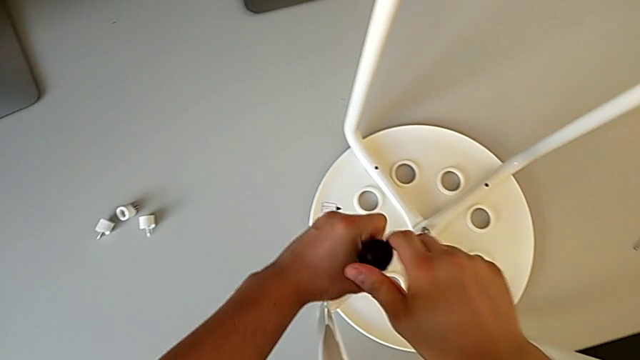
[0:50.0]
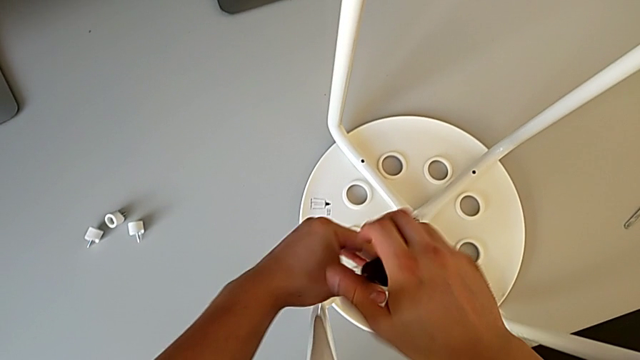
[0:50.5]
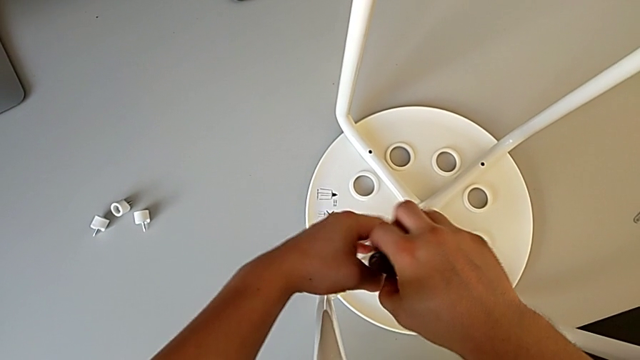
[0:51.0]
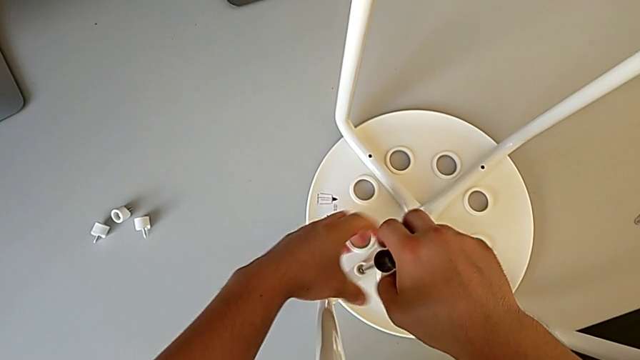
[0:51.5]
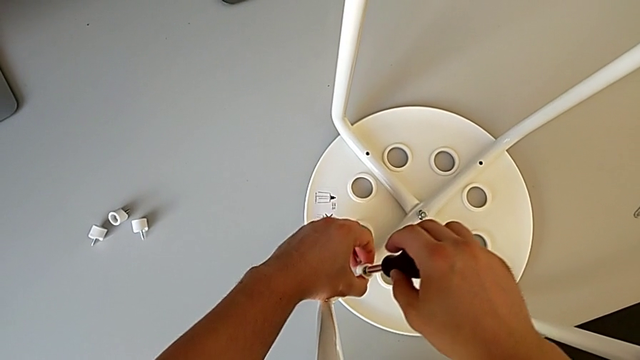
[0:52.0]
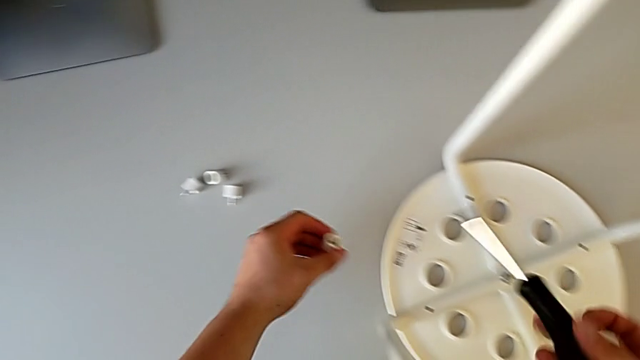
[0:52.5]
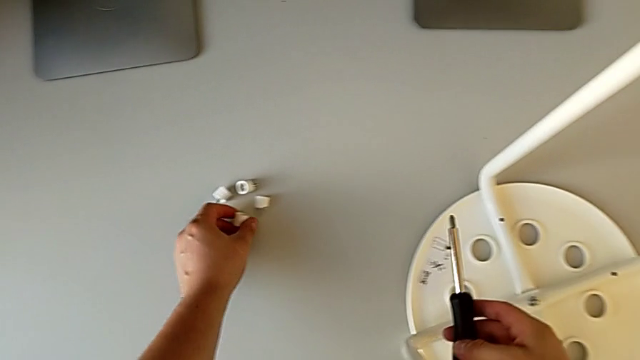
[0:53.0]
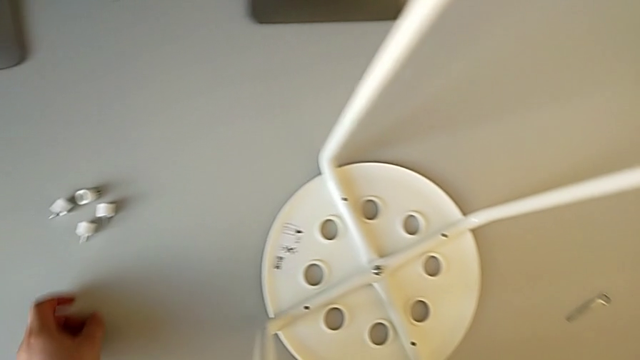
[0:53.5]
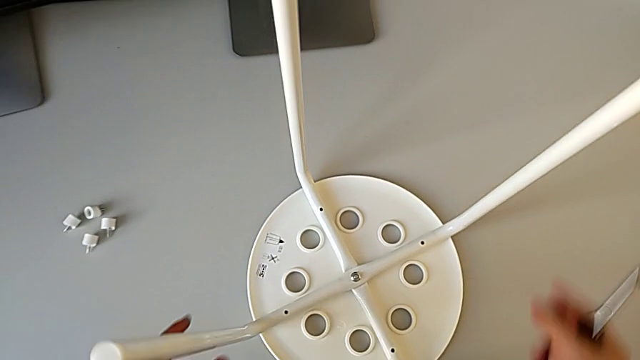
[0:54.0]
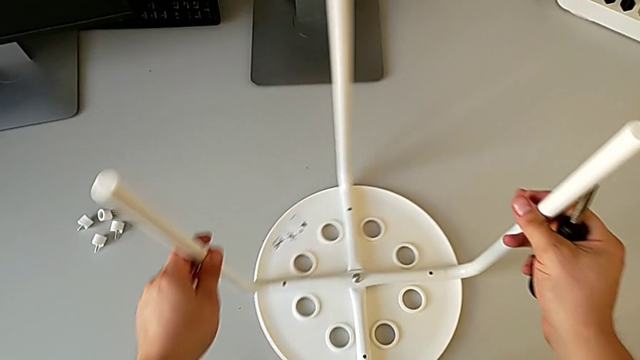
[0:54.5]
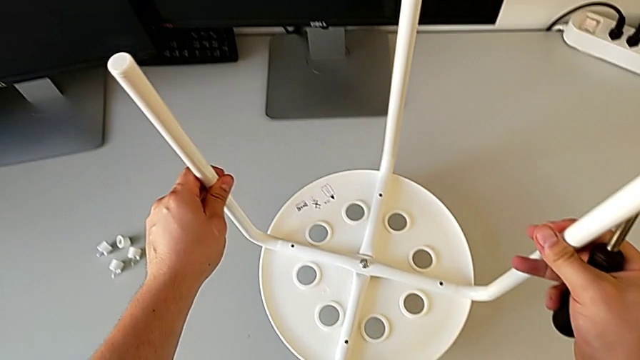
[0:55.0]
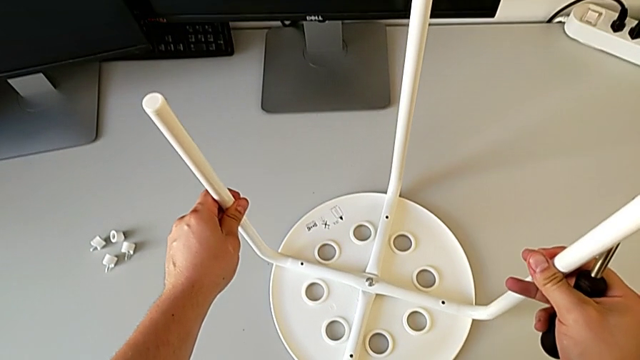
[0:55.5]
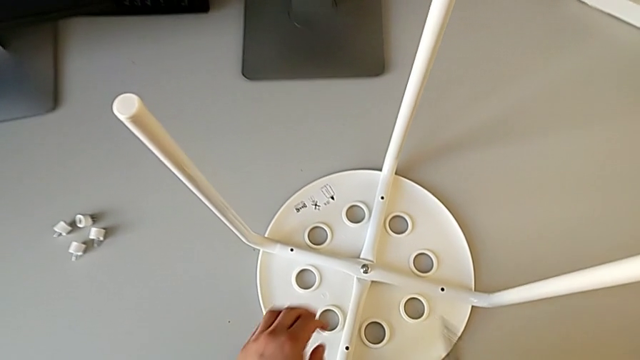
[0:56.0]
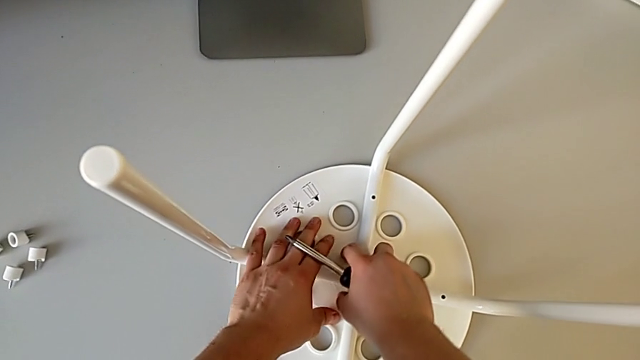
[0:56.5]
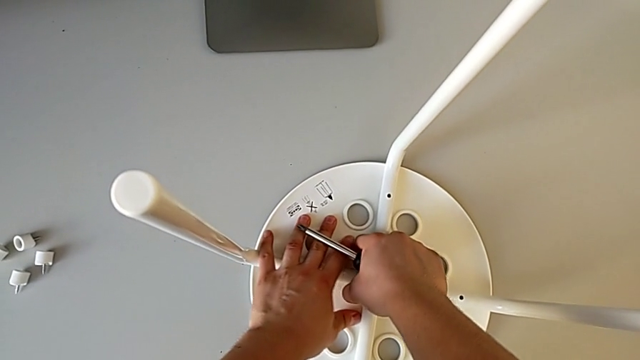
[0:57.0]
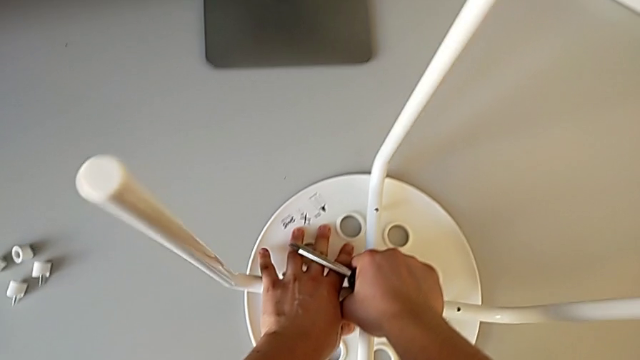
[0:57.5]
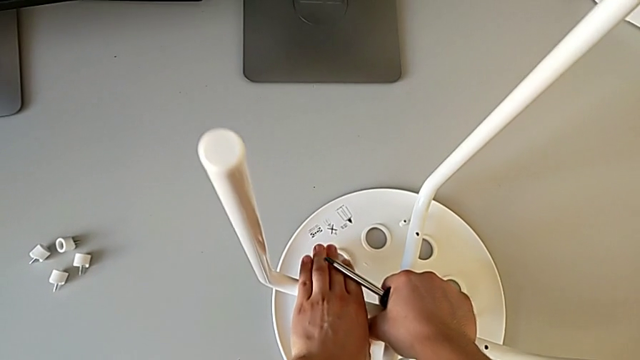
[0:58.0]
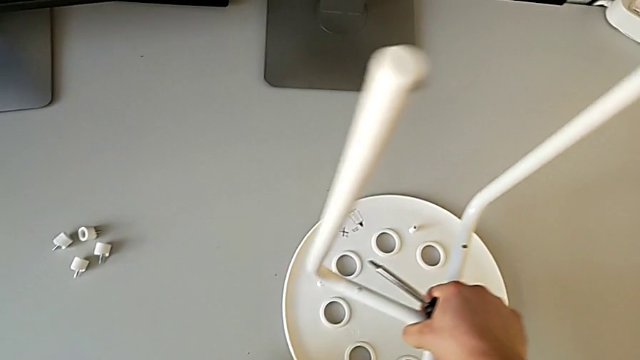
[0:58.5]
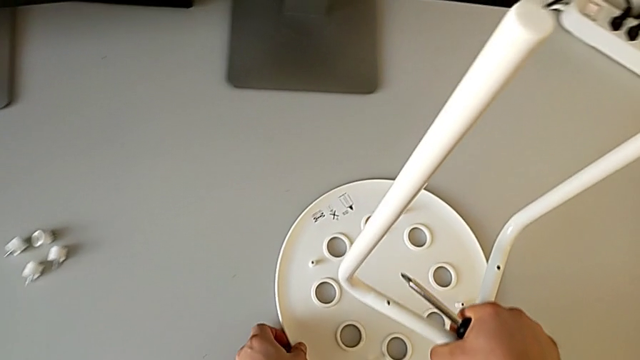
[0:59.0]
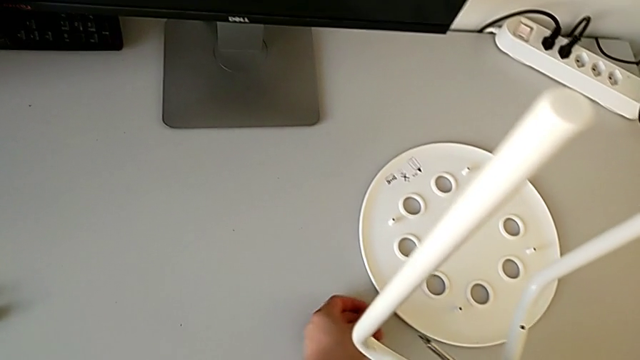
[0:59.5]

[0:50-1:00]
The camera wearer is disassembling the seat. They unscrew the fourth screw, disassemble it, place it, lift the leg, lifting the legs but placing them back on the table, pull the leg and slide the seat.

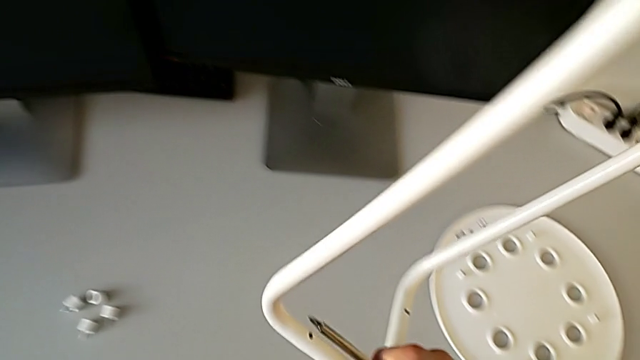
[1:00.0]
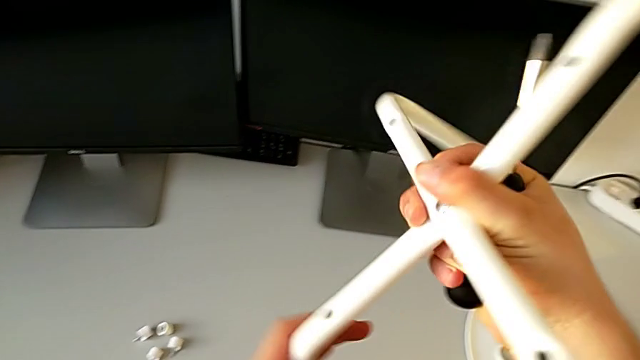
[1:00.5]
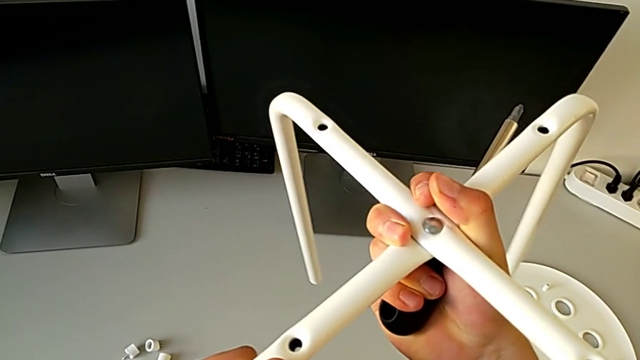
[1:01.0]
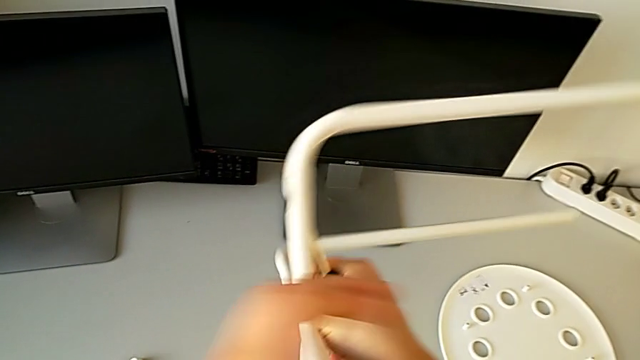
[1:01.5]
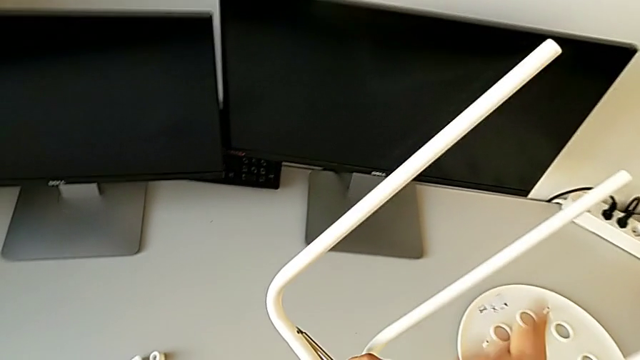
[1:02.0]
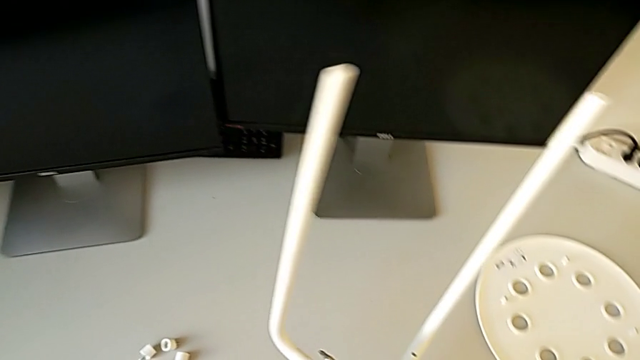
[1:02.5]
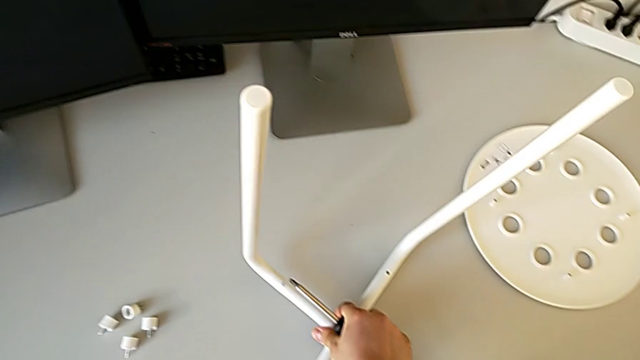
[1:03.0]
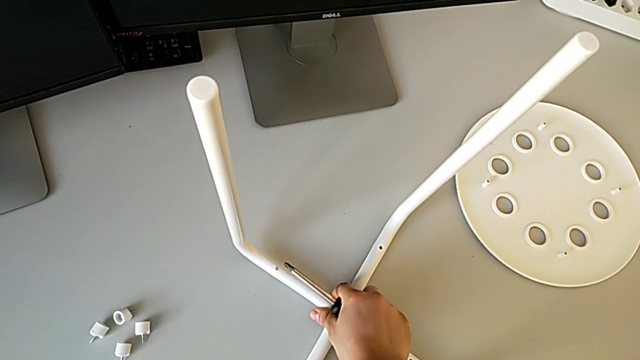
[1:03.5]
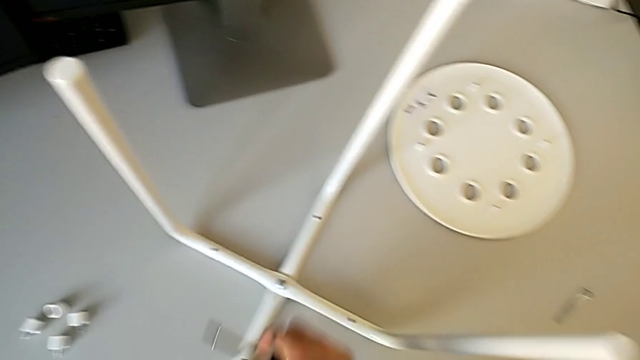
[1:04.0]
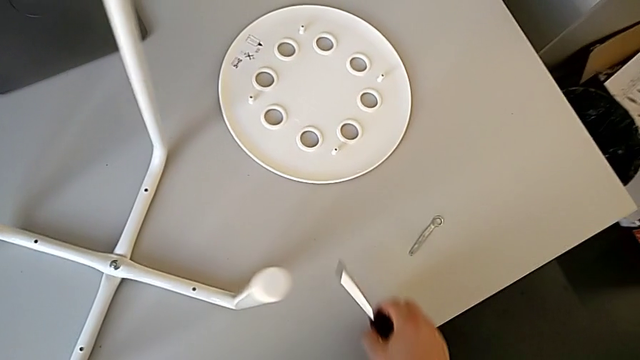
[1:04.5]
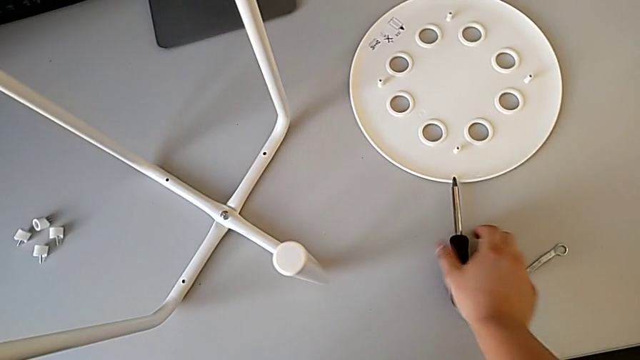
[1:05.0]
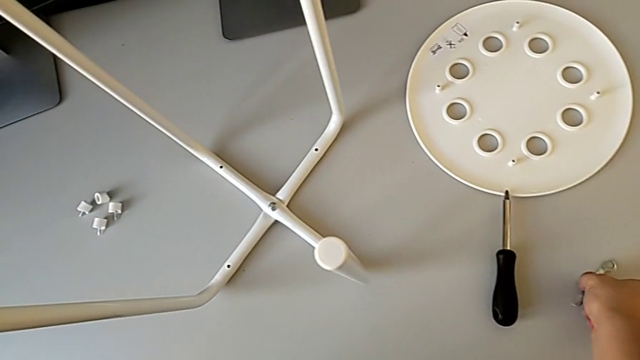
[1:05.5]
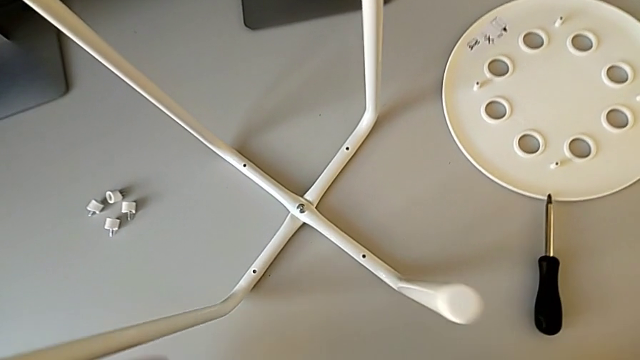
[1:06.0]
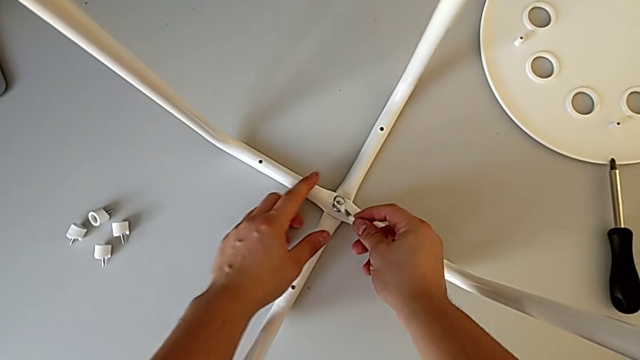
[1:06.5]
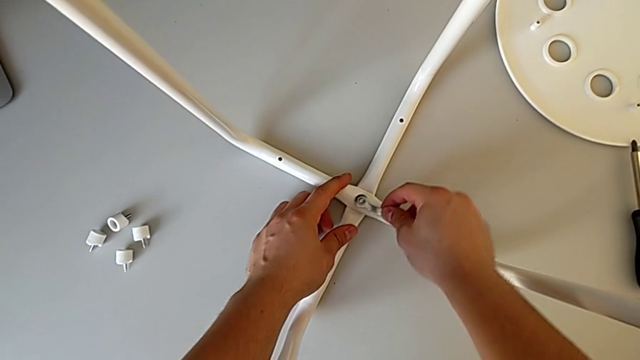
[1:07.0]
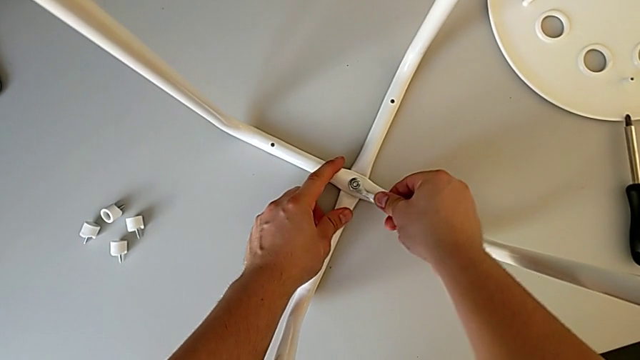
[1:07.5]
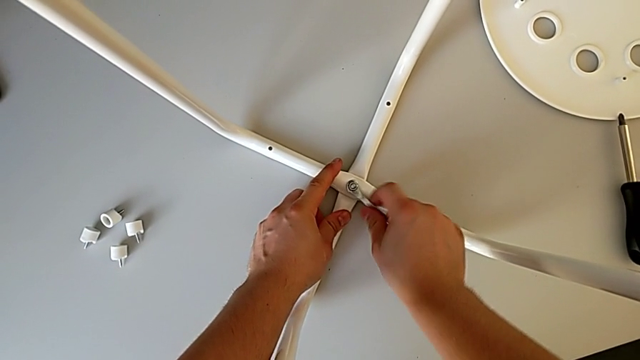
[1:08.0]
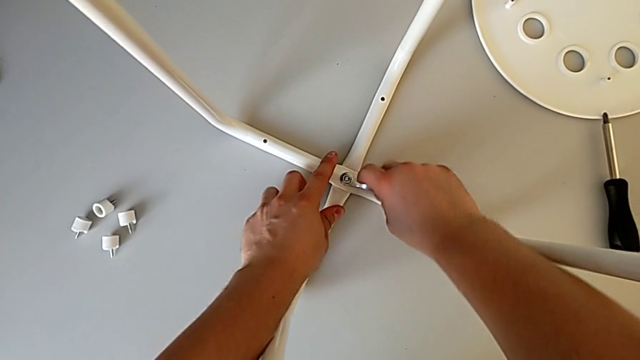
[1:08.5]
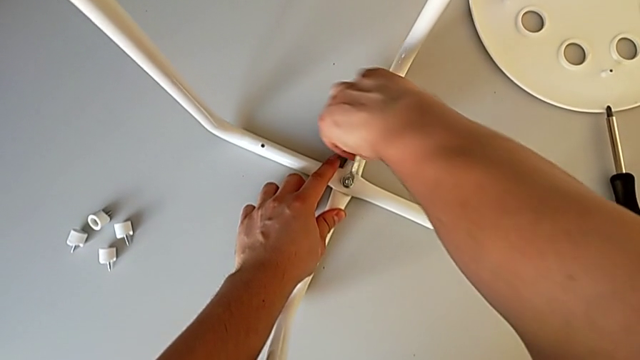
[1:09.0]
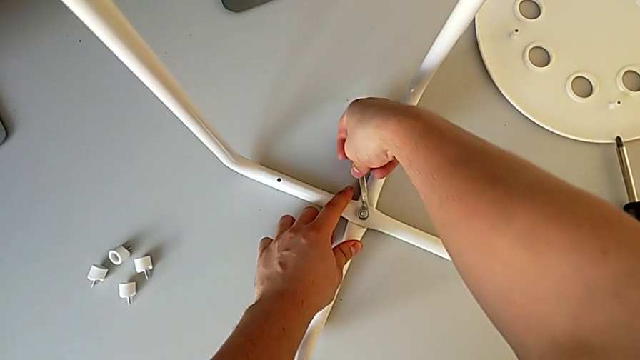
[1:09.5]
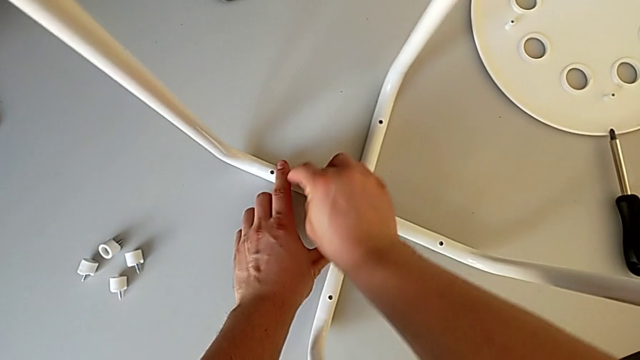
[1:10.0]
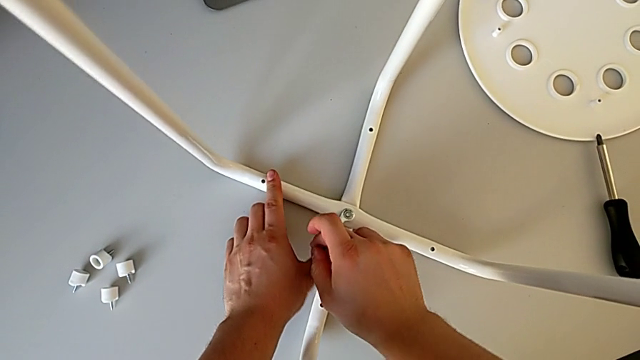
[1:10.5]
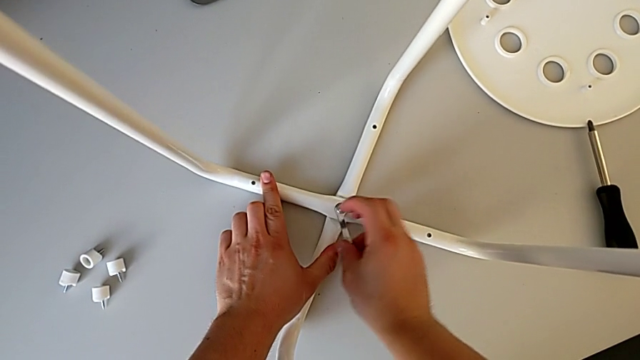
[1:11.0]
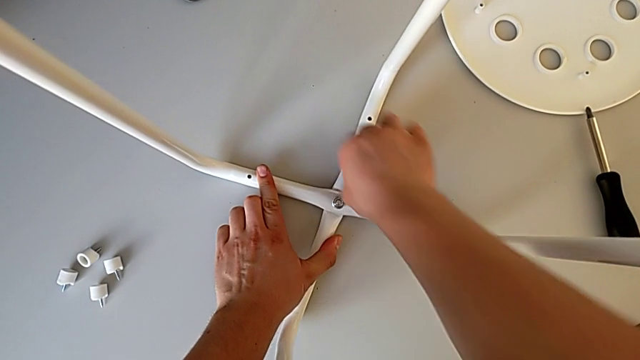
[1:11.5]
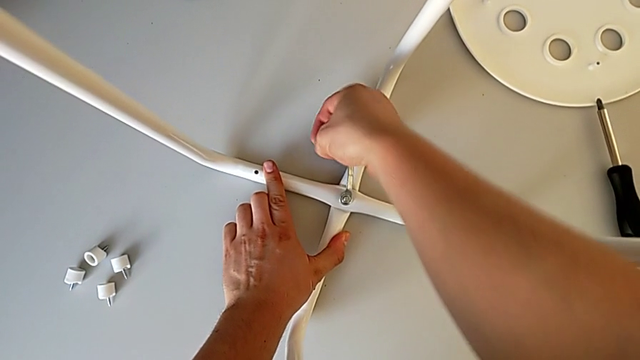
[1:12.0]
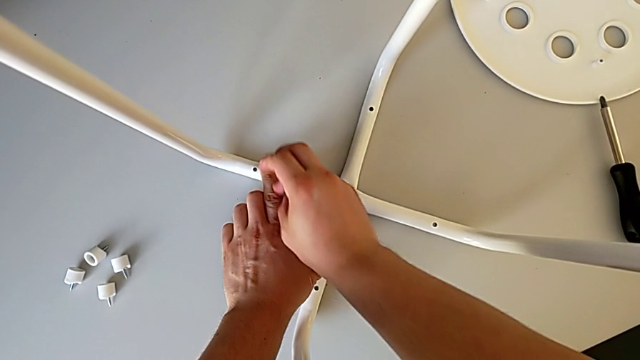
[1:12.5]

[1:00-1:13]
The camera wearer is disassembling the legs. They flip the leg, lifting the legs, flipping them but placing them back on the table, place the screwdriver, grab the little hexagonal wrench and unscrew the middle hex nut.
